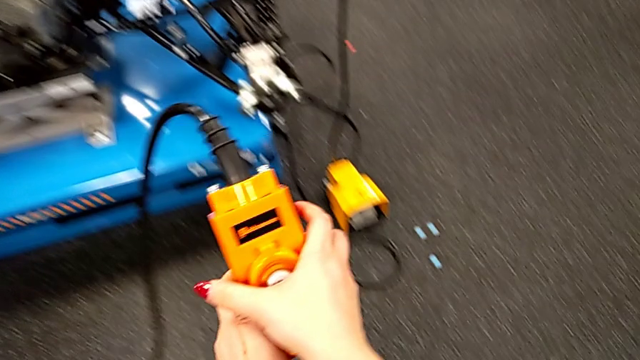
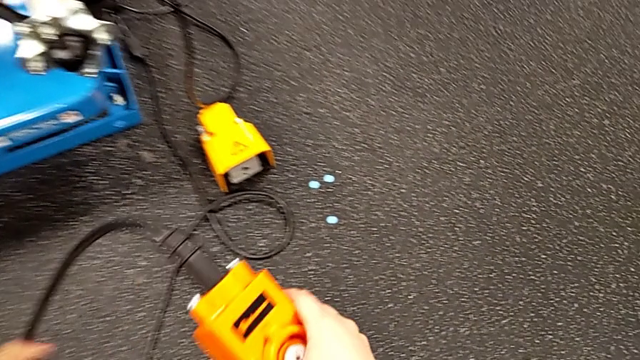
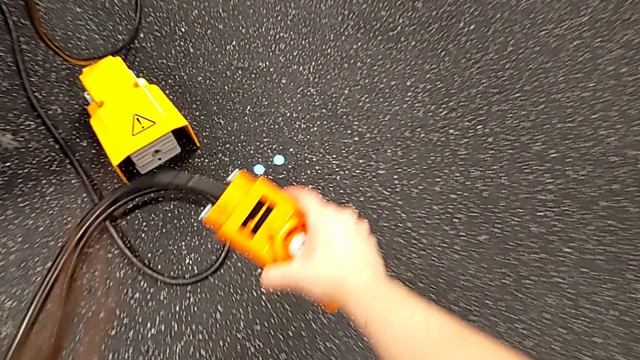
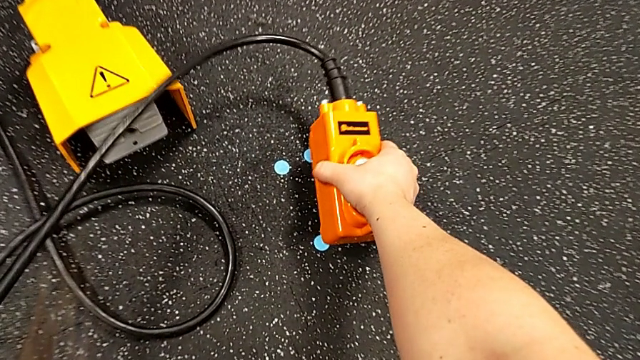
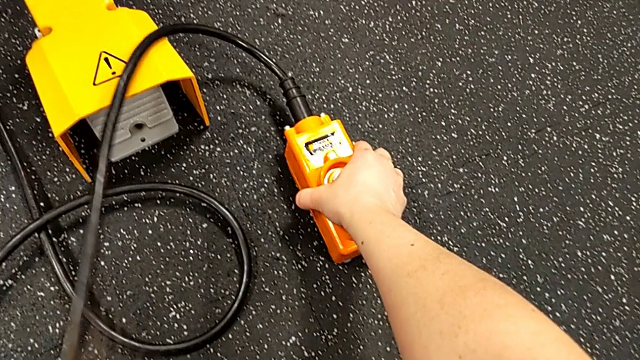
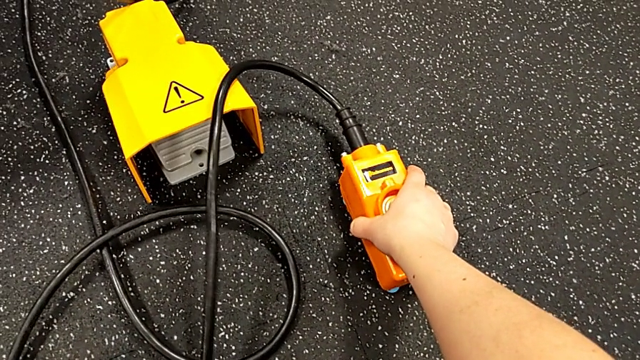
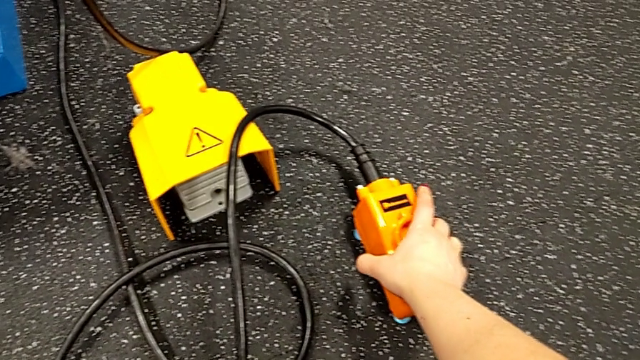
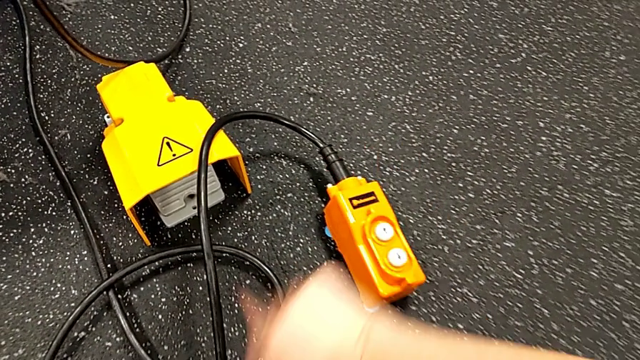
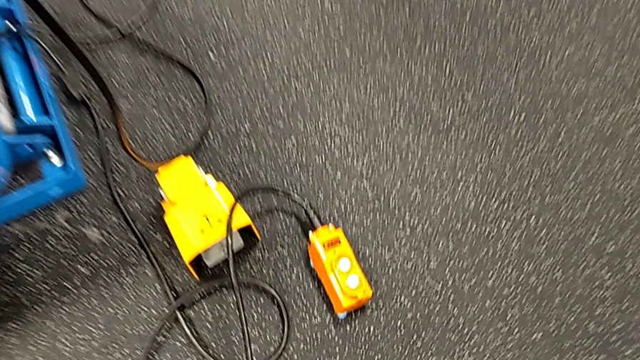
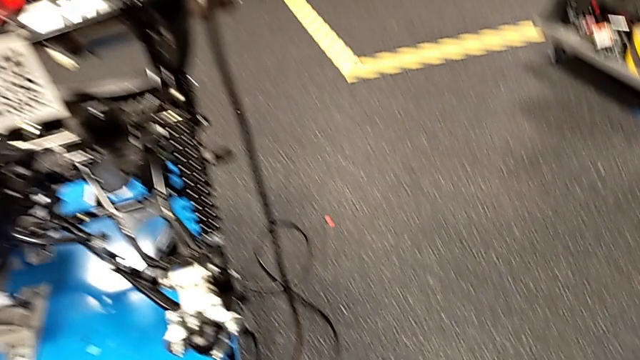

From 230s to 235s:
The camera wearer is grabbing an orange remote to lift the ATV. They place the remote.

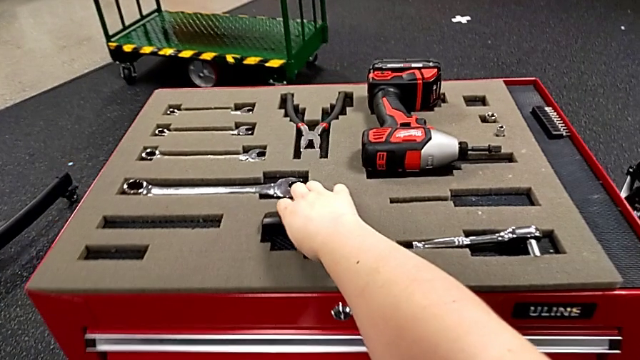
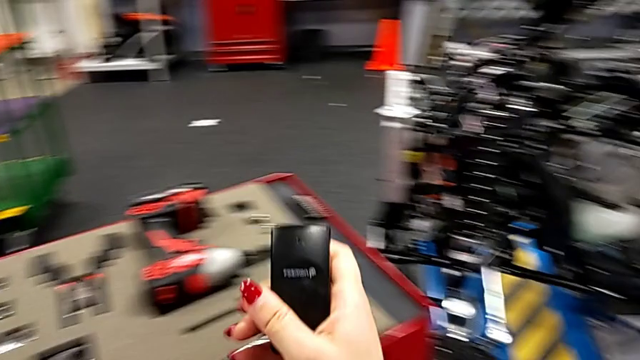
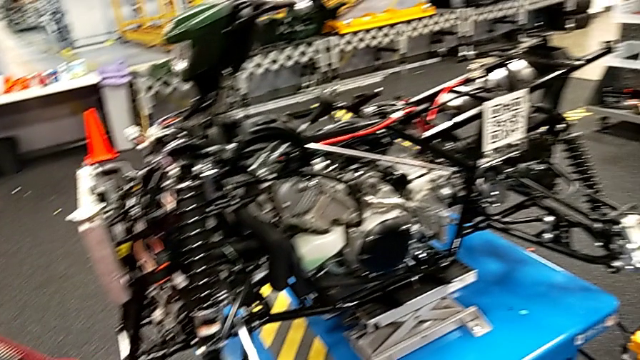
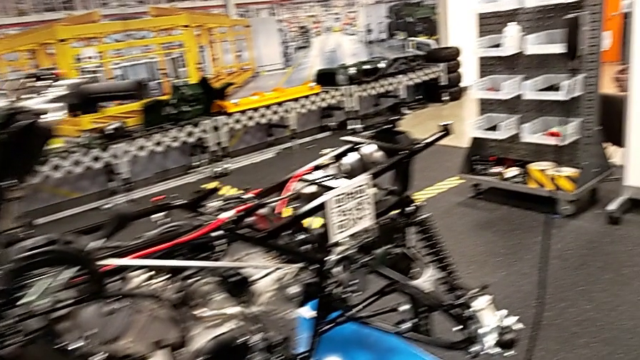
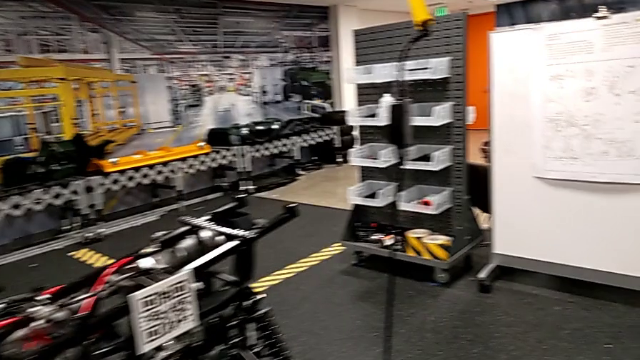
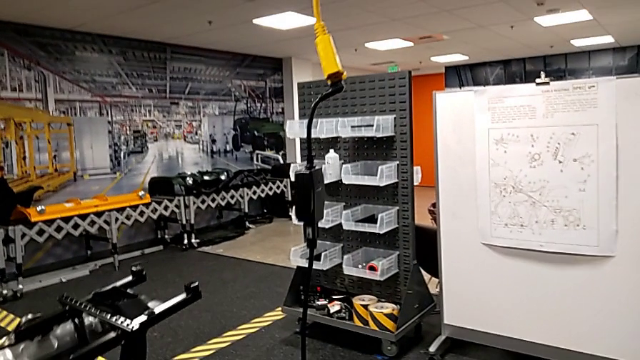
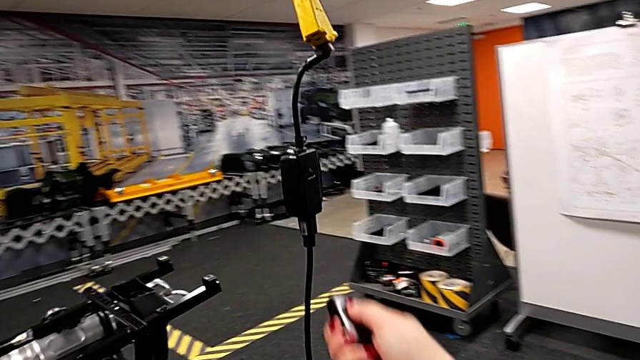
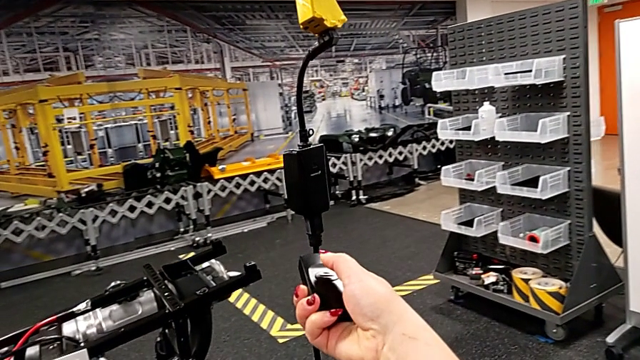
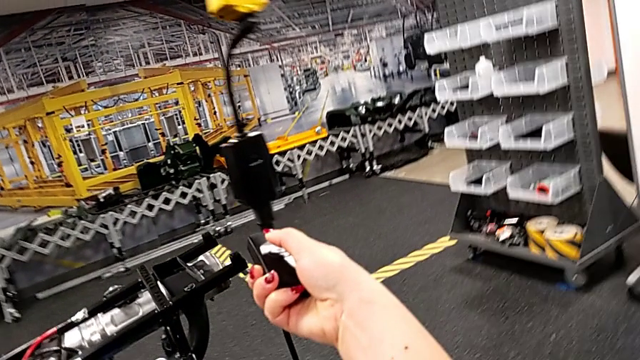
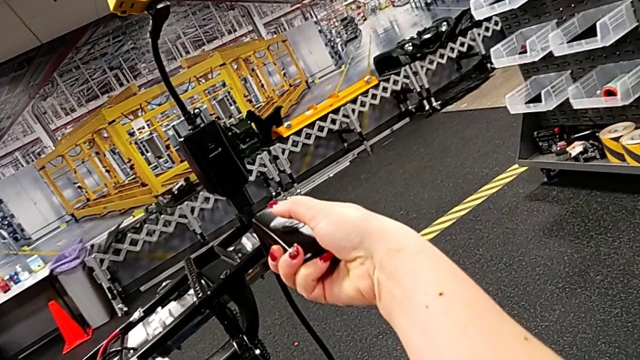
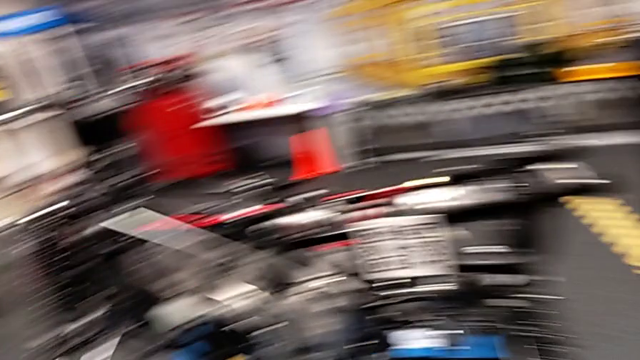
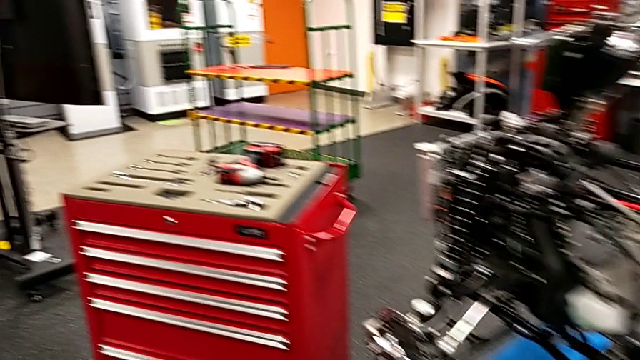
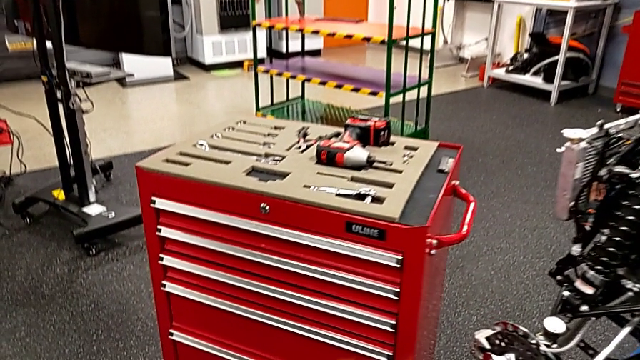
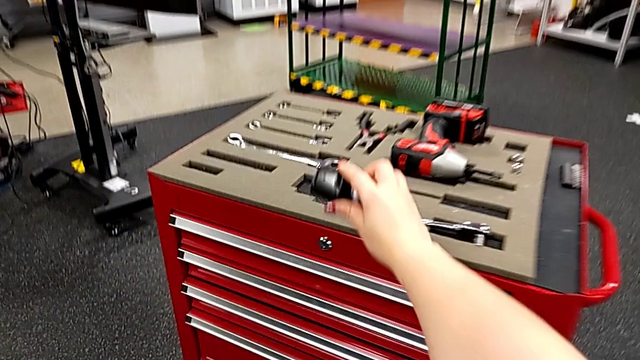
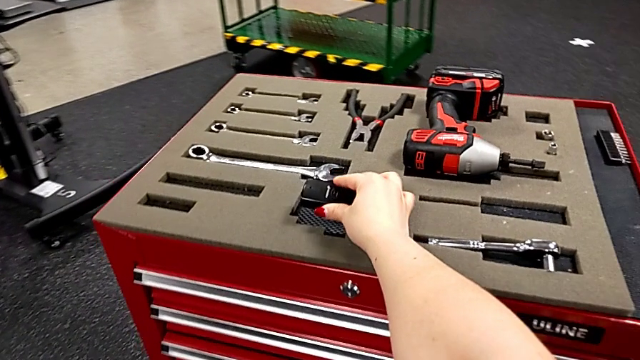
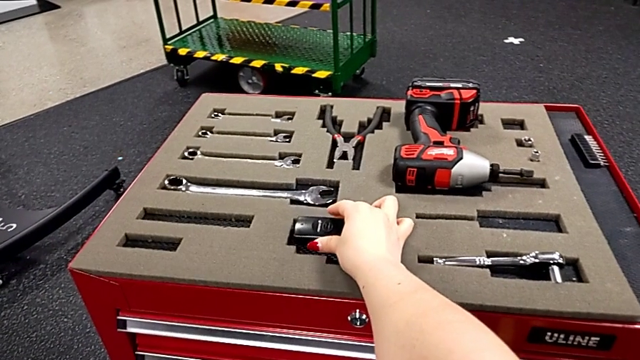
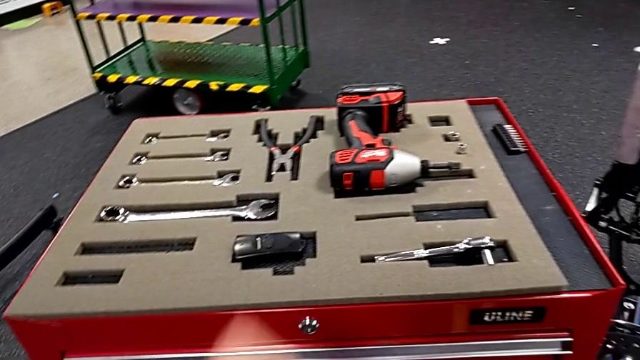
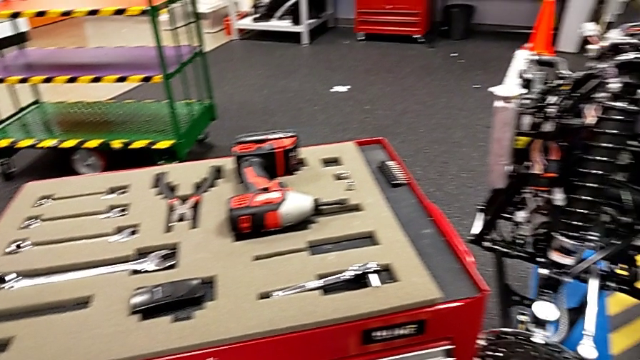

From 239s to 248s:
The camera wearer turns off the battery box. They grab the black quality control bench, press the button and place the quality control bench.

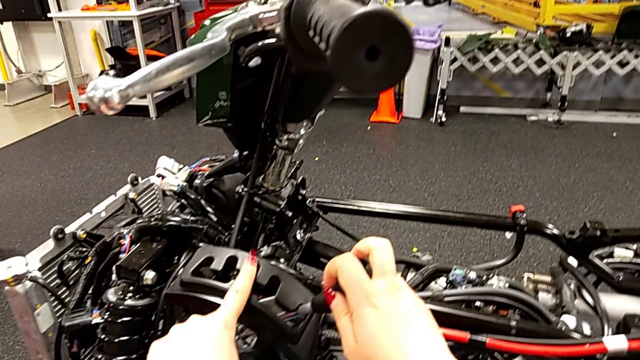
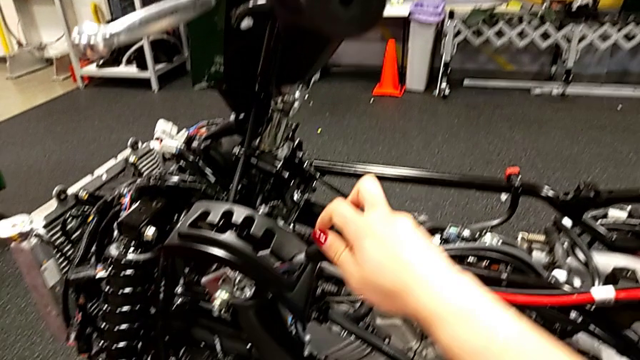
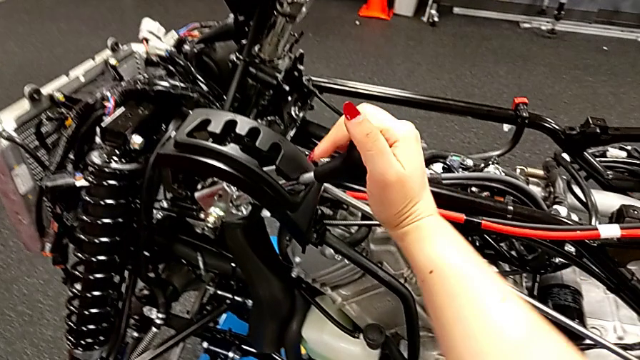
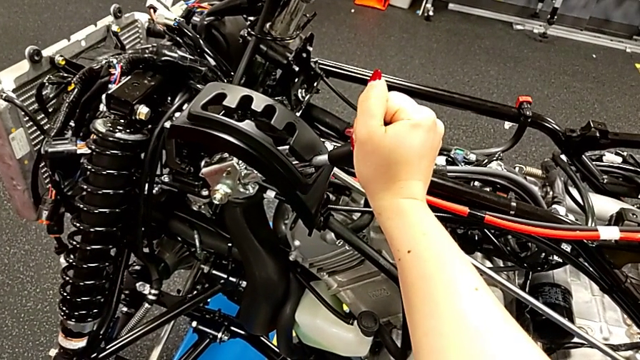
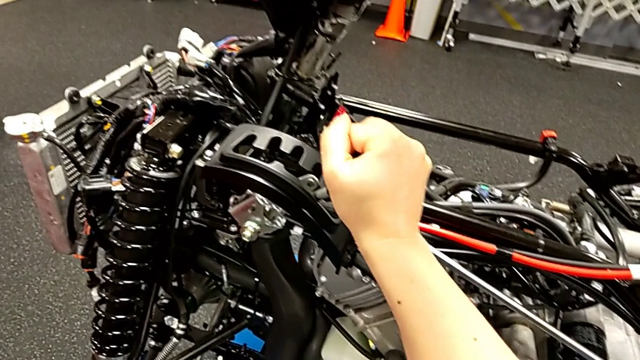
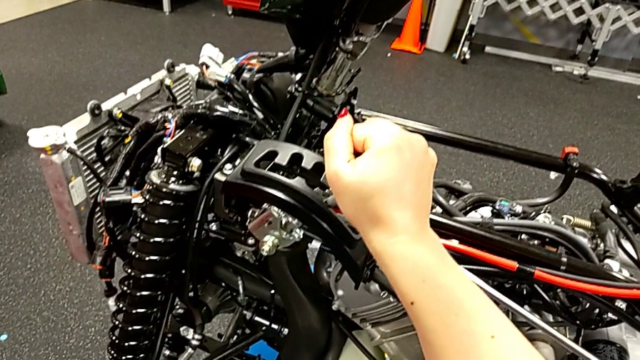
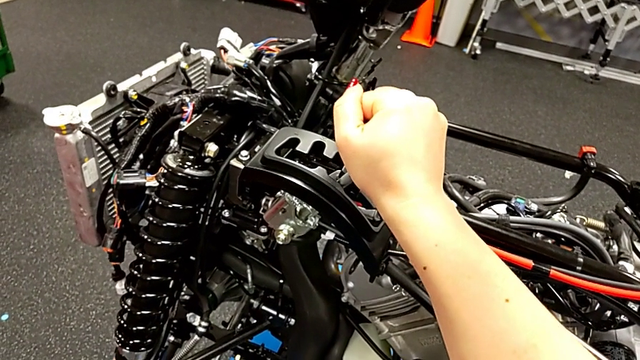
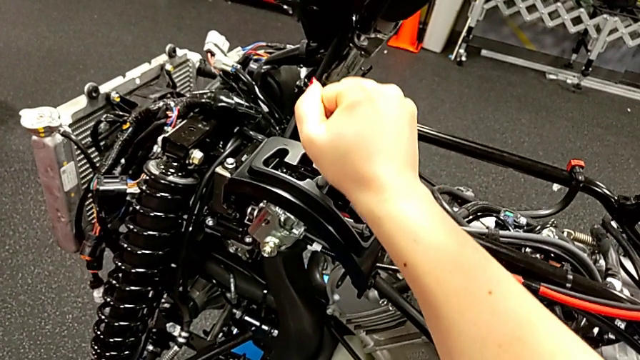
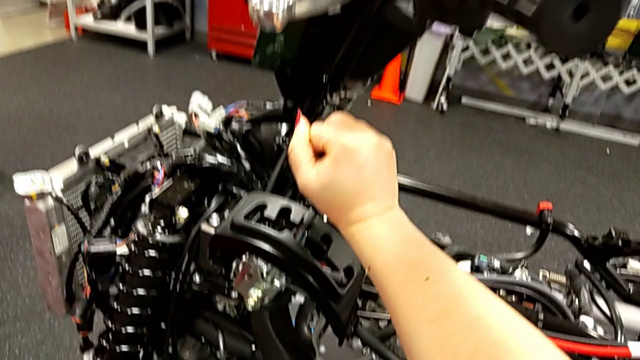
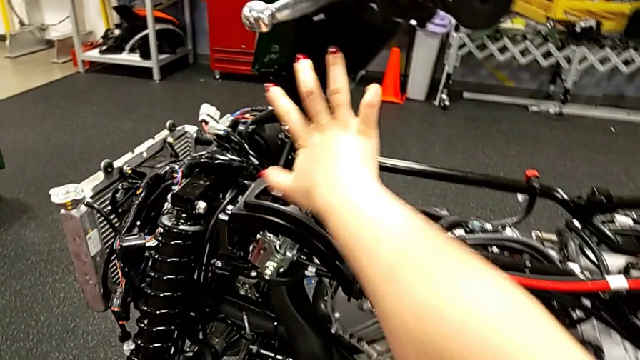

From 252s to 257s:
The camera wearer replaces the lever. They grab the lever and shift it.

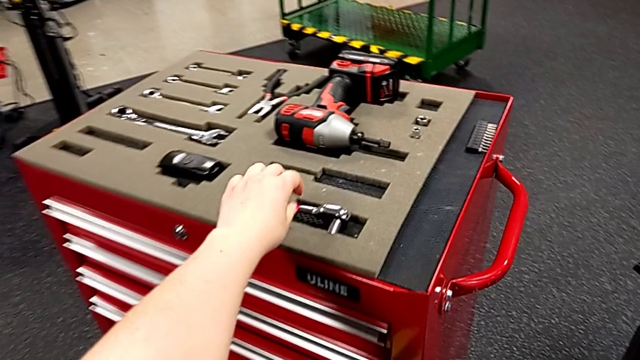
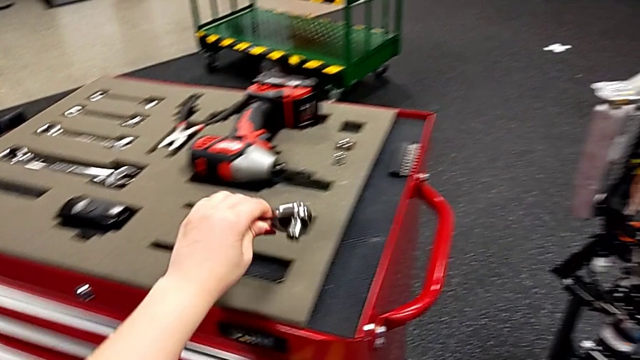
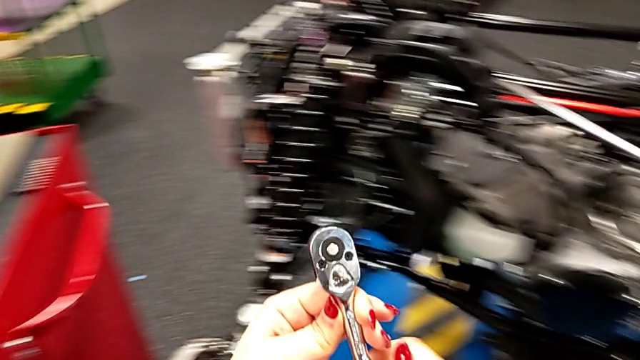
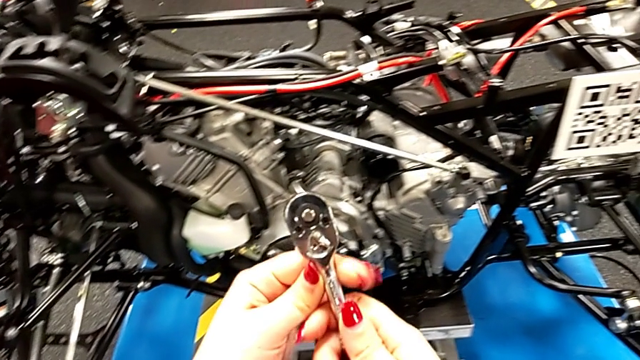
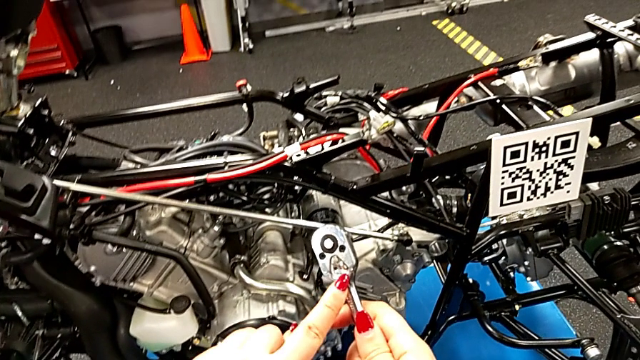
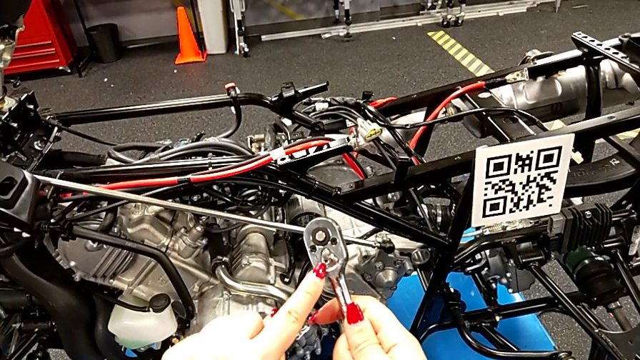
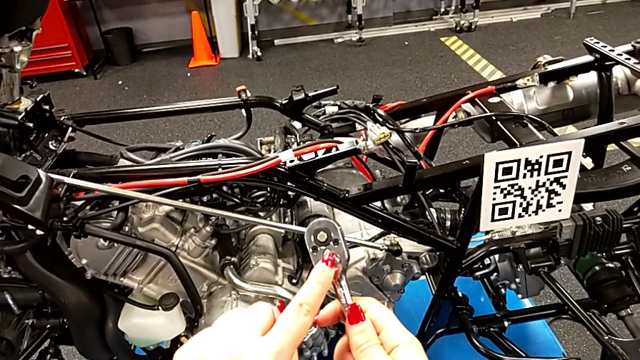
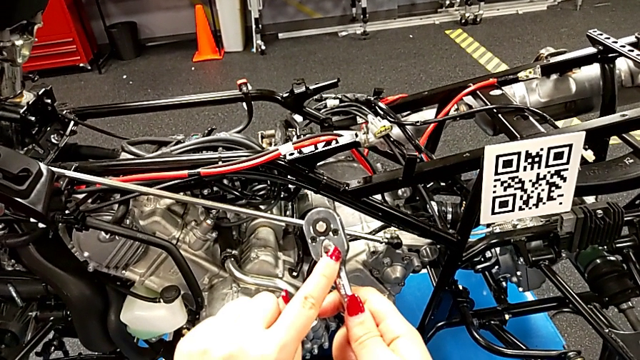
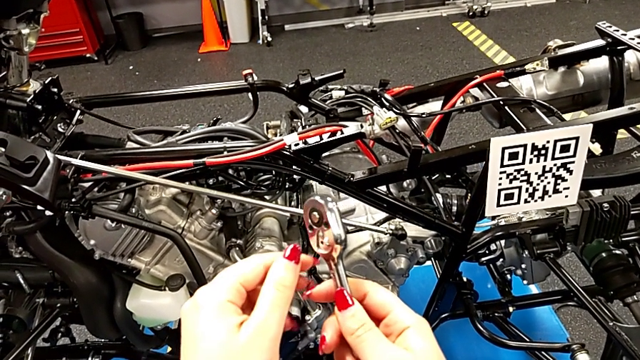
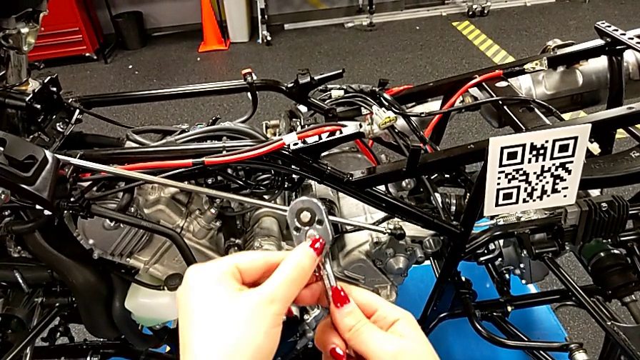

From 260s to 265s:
The camera wearer is unscrewing the screw with the ratchet. They grab the ratchet and touch the ratchet adjuster.
